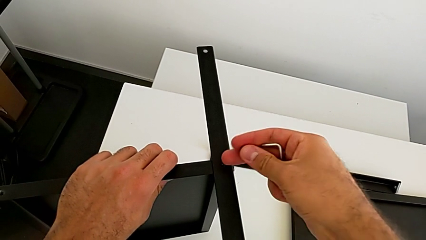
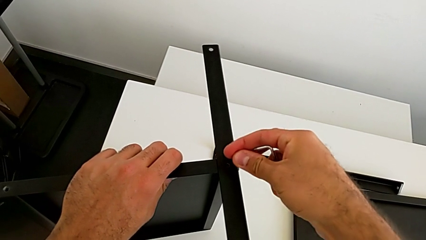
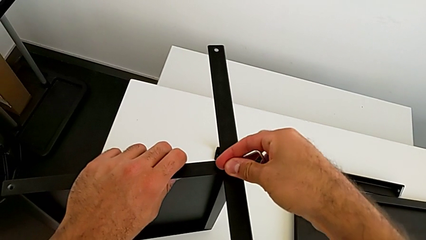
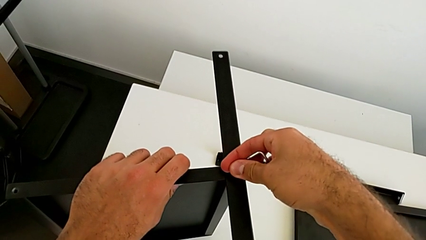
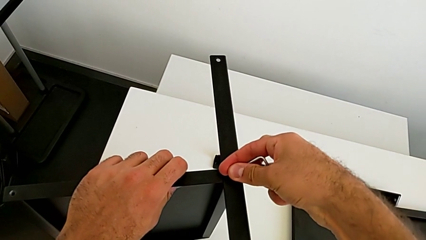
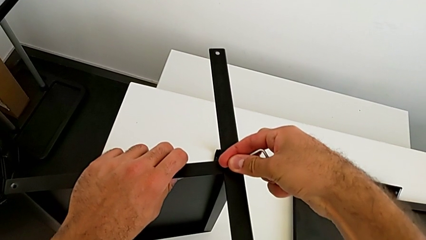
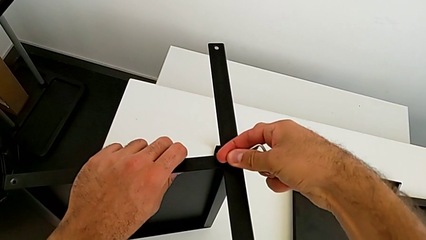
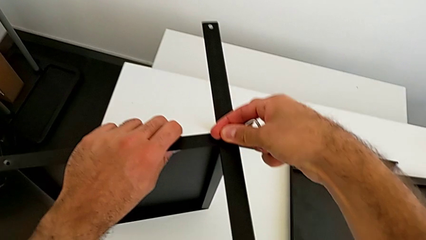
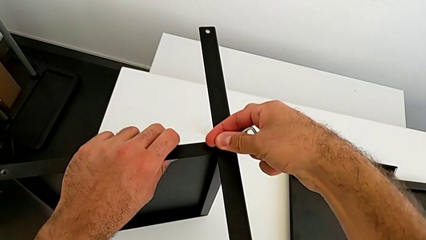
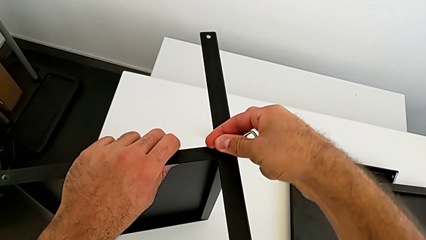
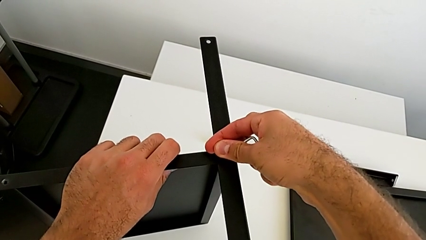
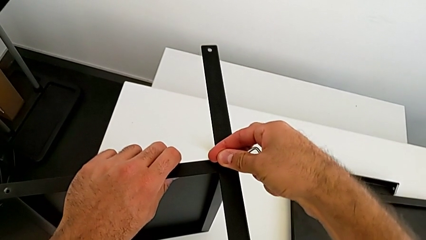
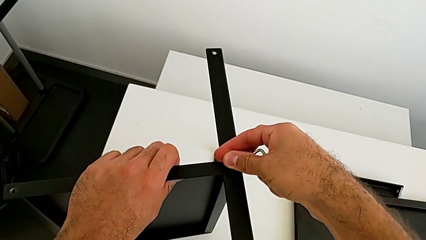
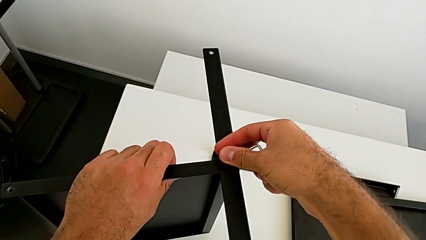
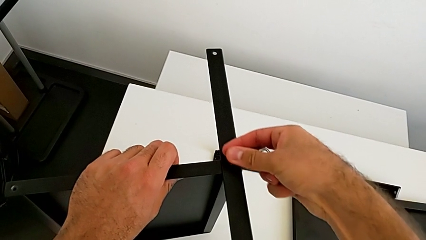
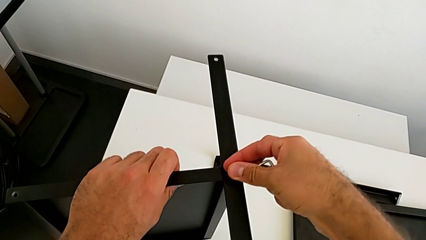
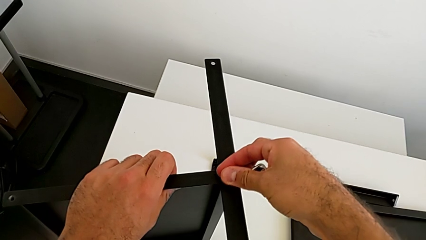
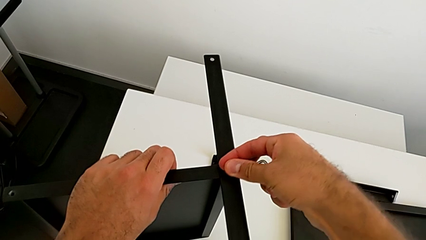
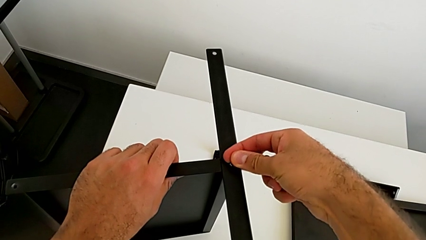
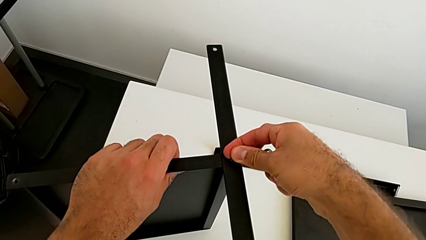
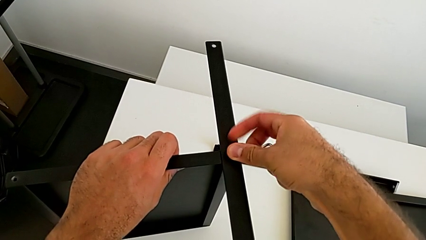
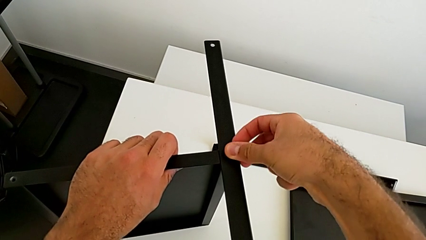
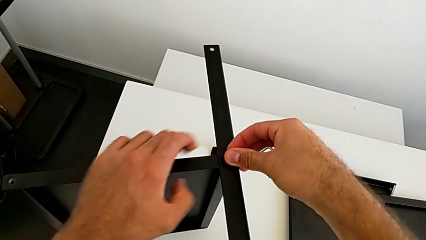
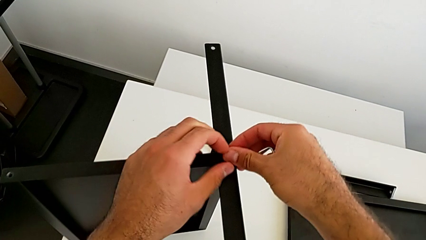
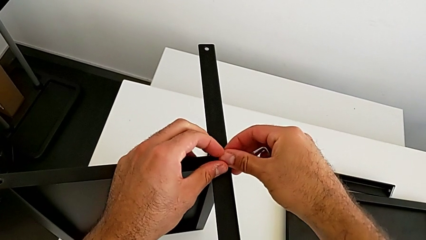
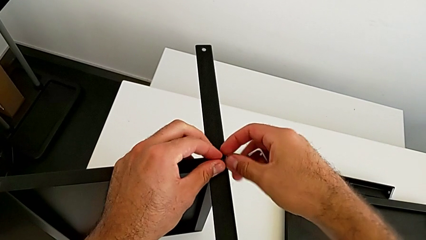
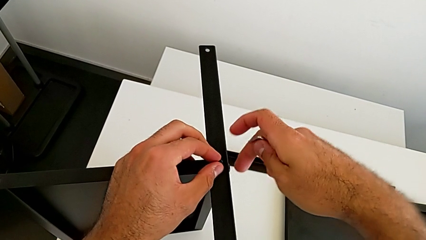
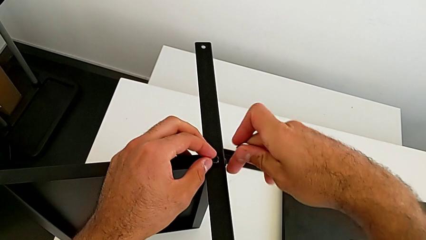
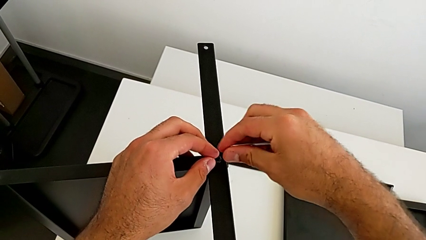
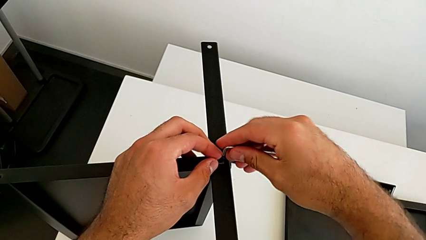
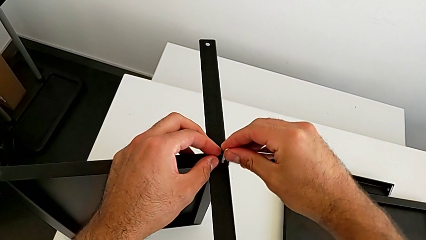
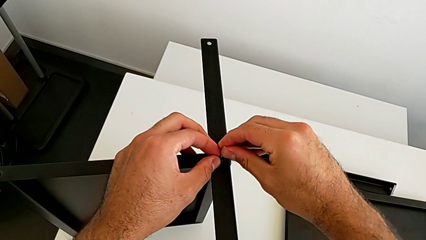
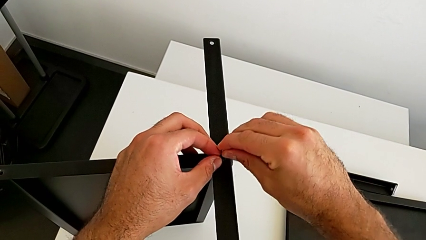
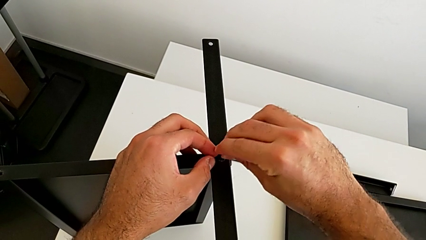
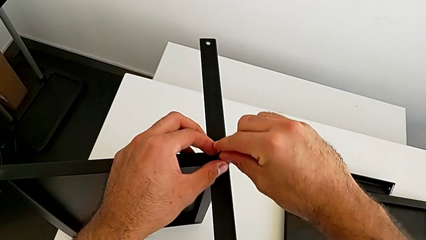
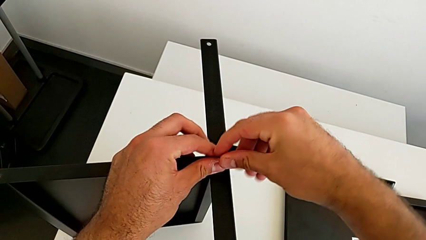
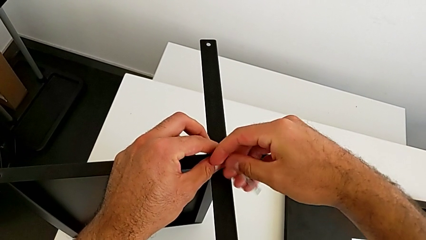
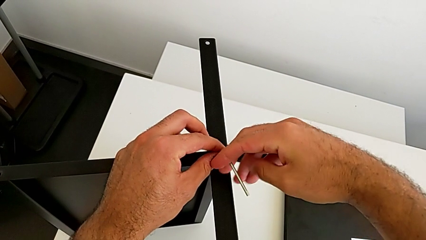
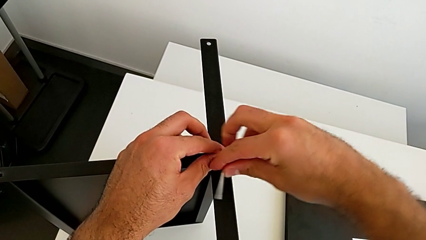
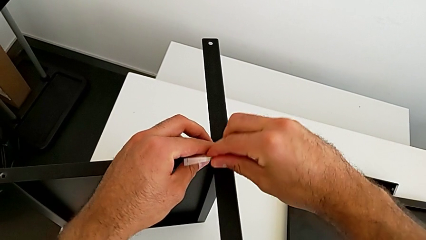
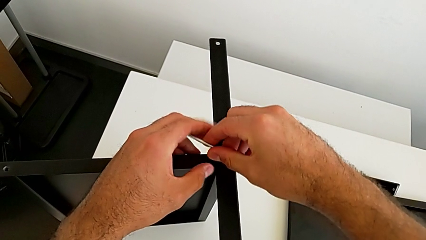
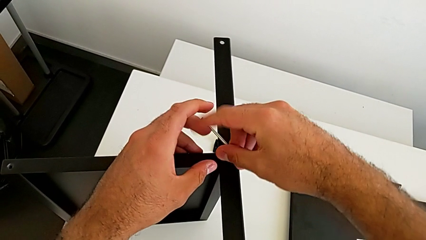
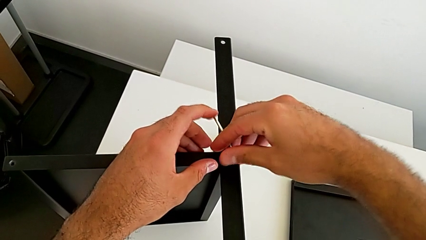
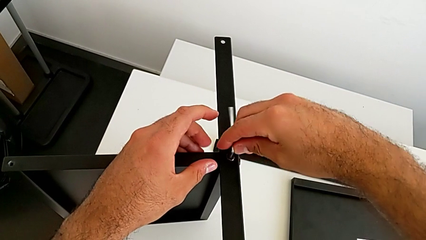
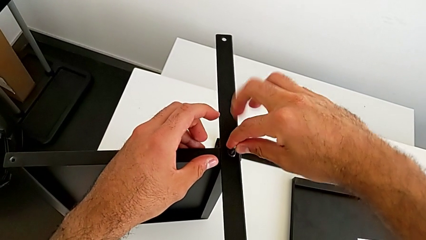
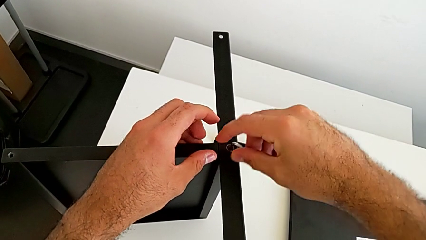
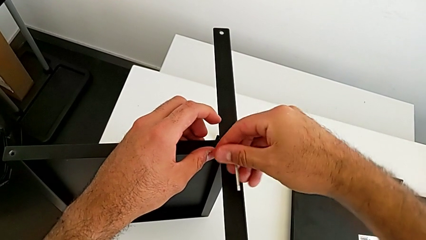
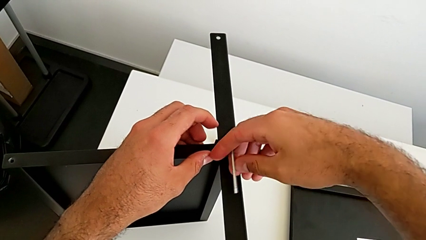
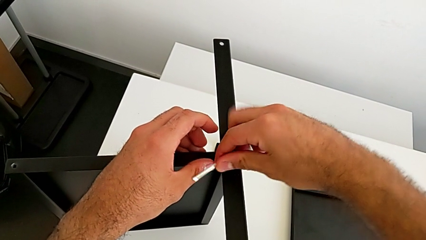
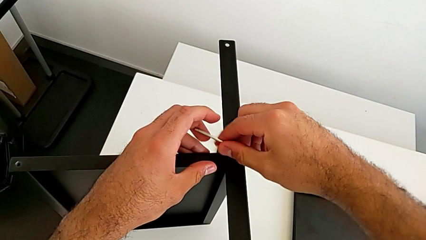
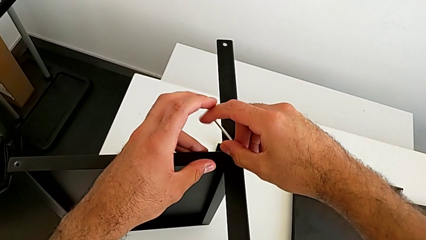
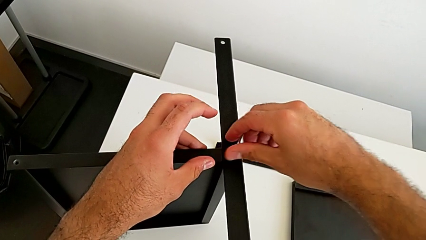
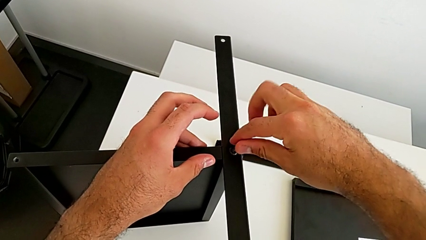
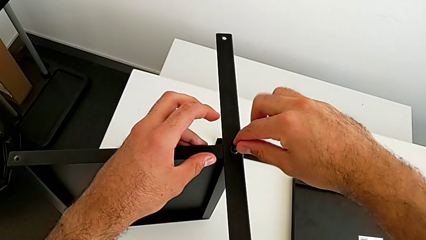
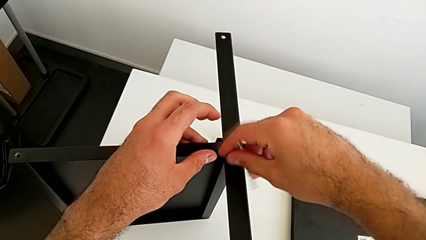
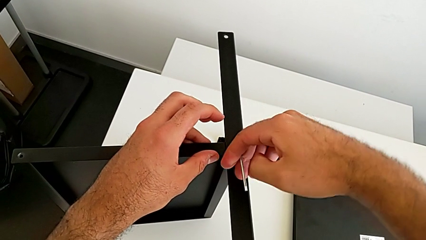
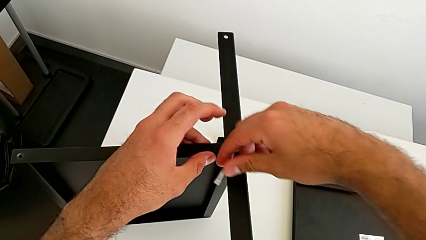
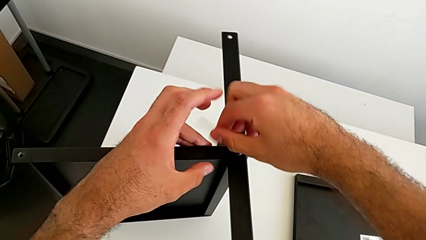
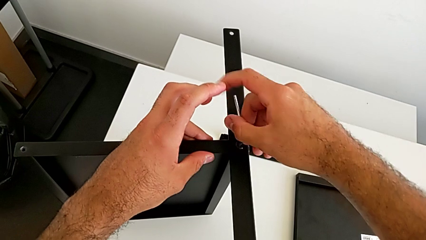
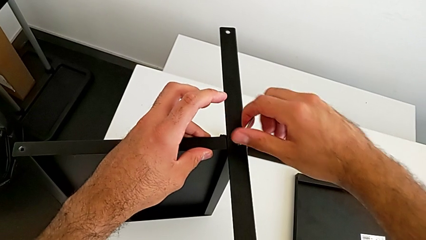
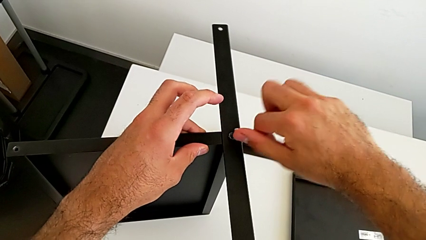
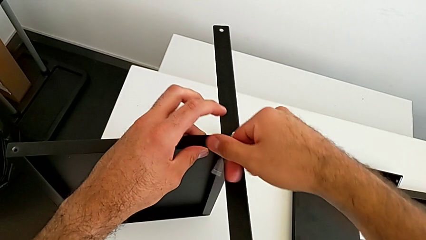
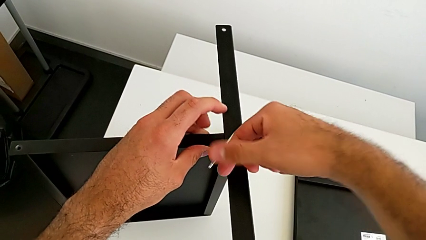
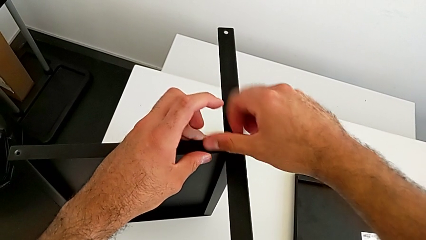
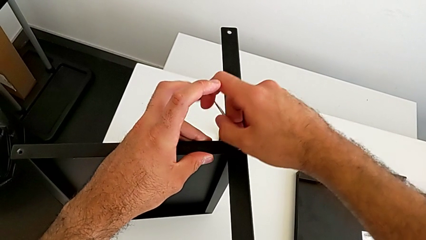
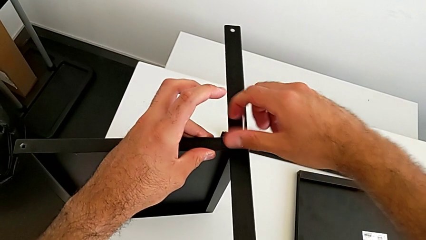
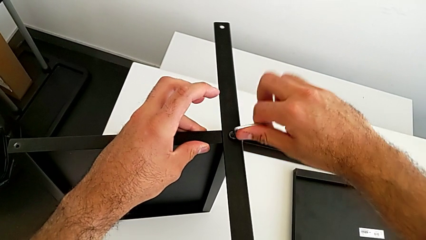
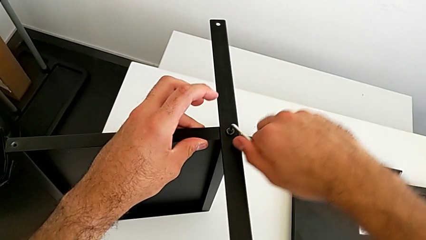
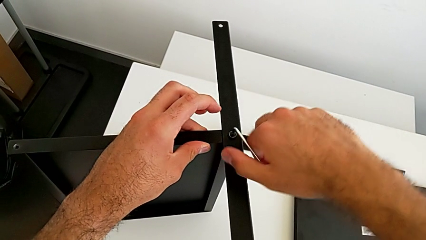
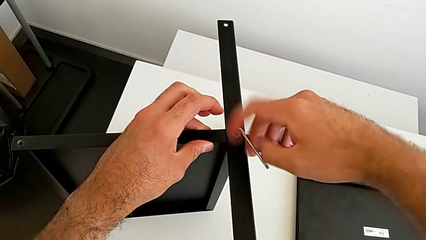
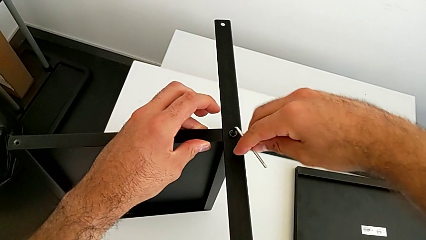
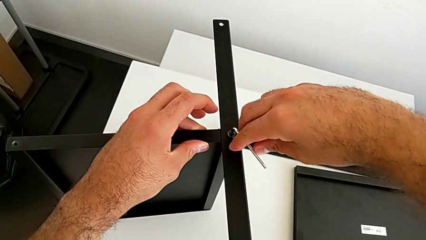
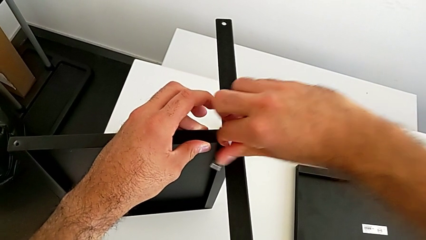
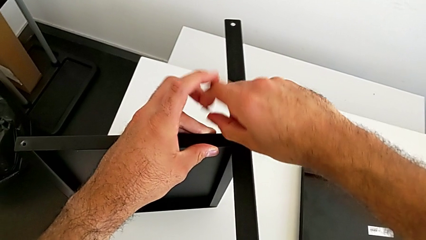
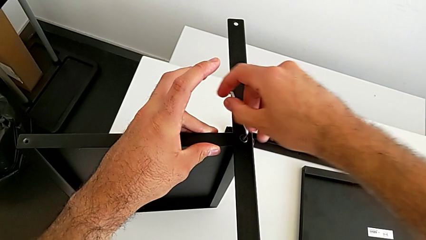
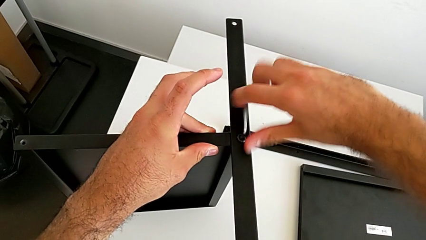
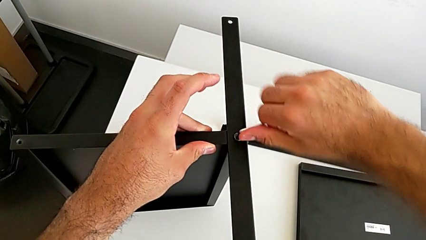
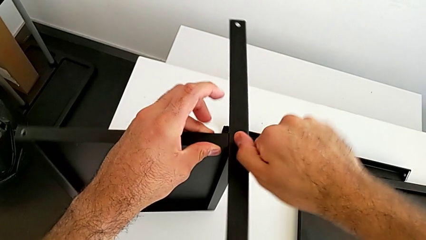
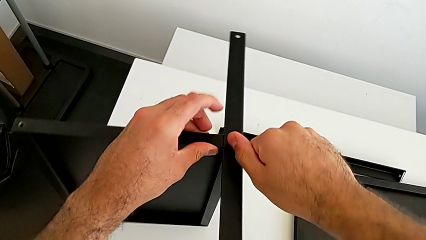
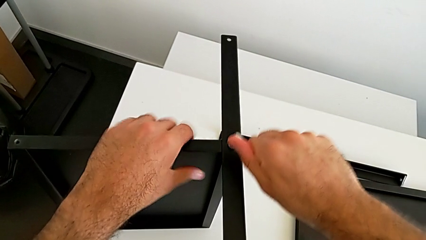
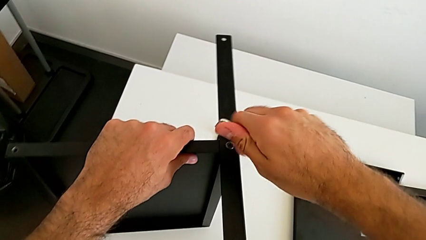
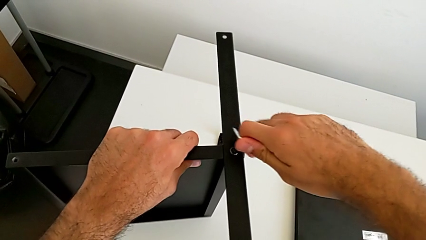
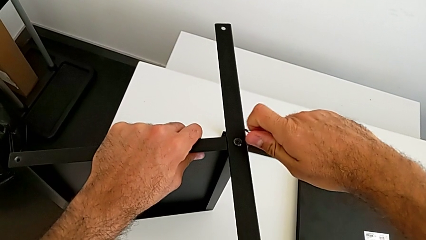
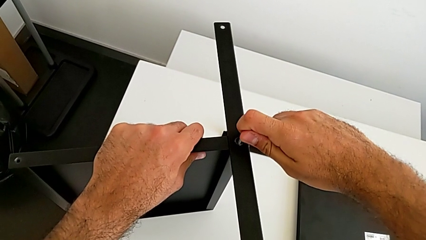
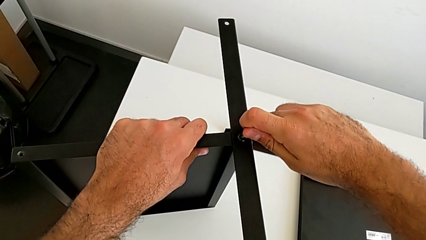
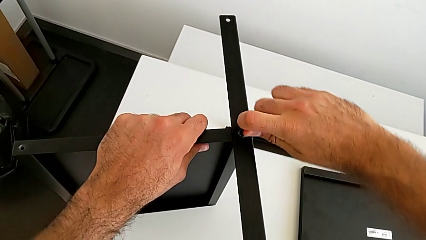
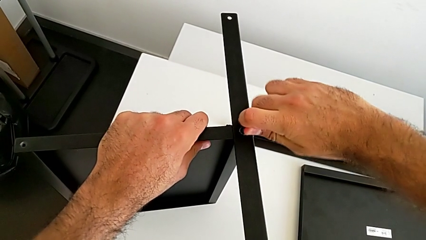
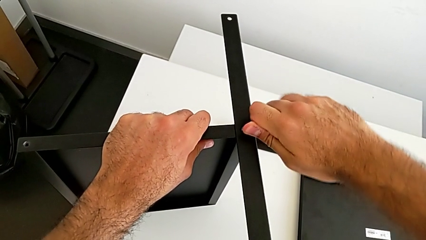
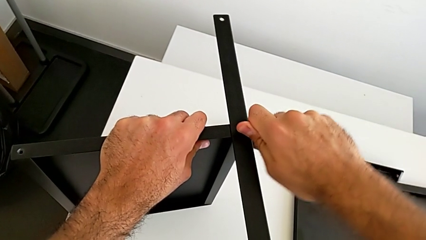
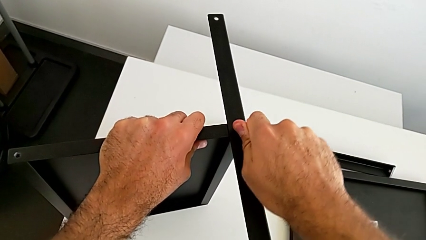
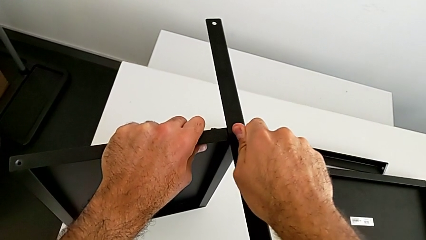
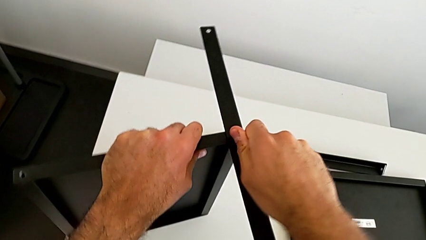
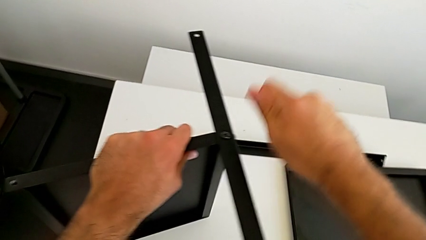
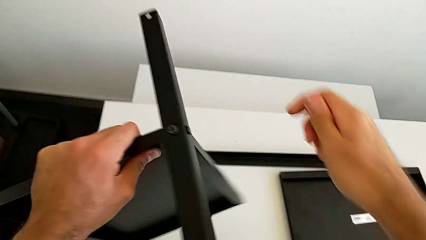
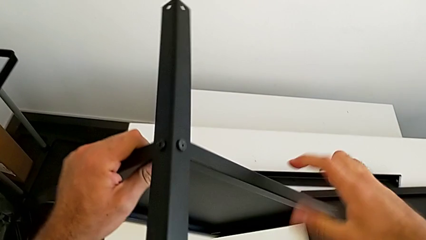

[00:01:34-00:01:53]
The camera wearer is screwing the first leg onto the tray. They insert the hex socket head, insert the Allen wrench, screw the second hex socket head and withdraw the Allen wrench.
